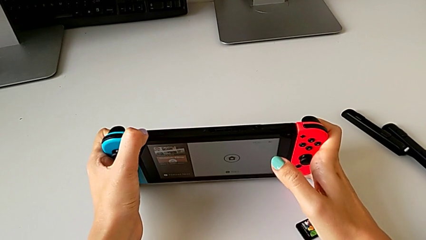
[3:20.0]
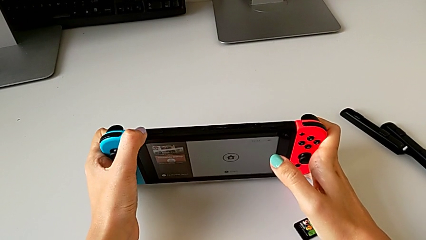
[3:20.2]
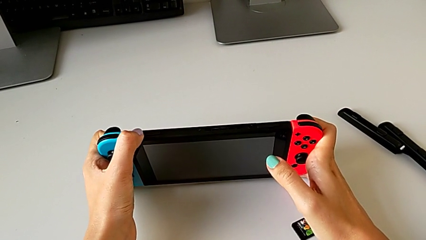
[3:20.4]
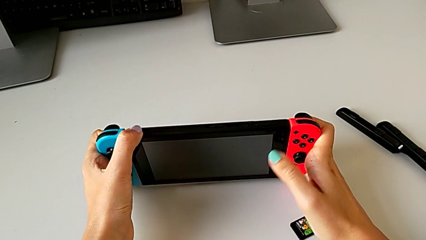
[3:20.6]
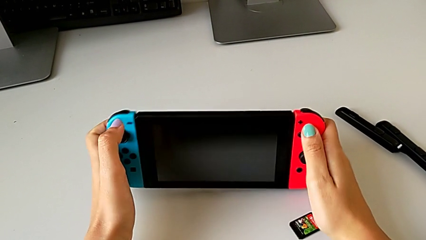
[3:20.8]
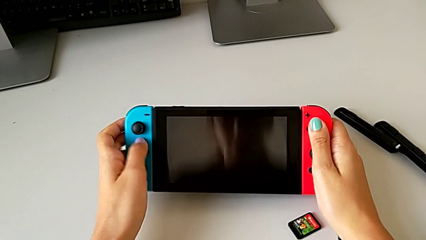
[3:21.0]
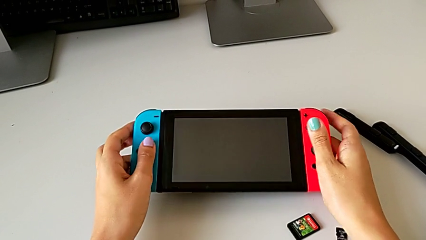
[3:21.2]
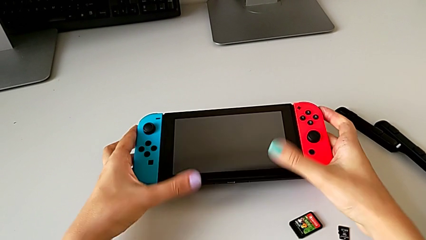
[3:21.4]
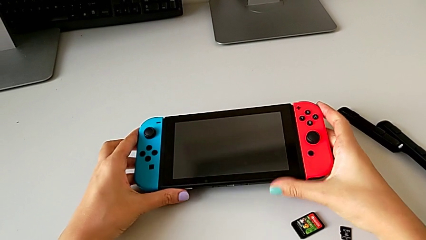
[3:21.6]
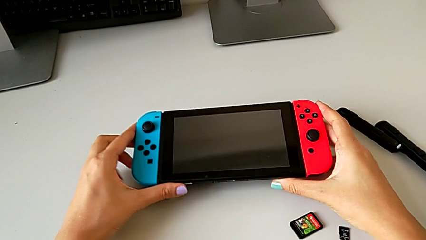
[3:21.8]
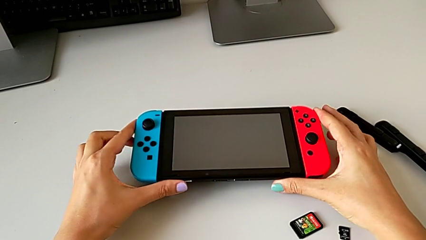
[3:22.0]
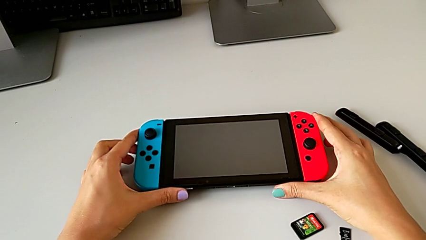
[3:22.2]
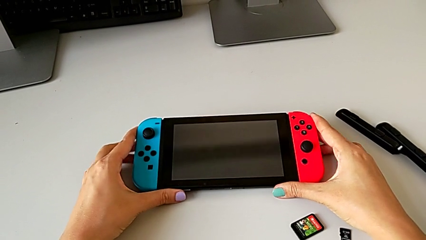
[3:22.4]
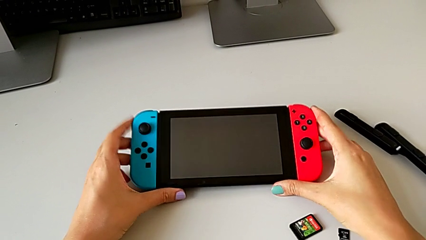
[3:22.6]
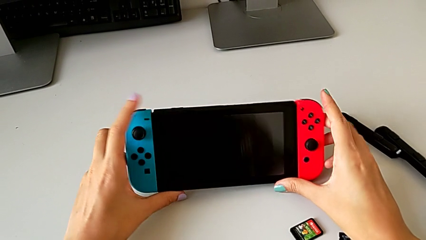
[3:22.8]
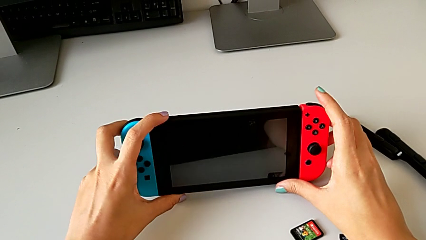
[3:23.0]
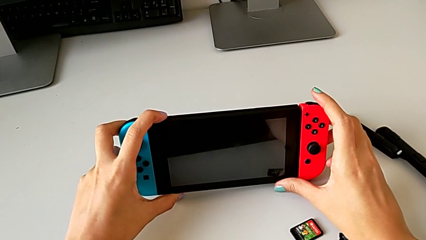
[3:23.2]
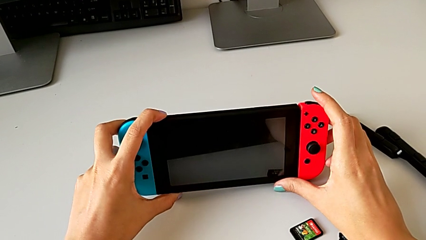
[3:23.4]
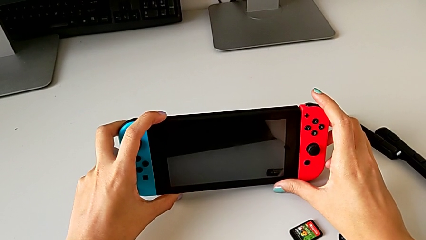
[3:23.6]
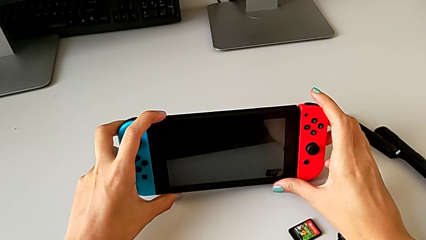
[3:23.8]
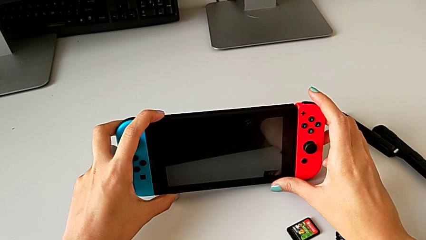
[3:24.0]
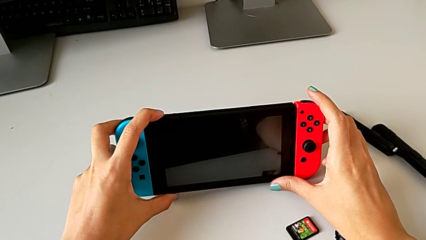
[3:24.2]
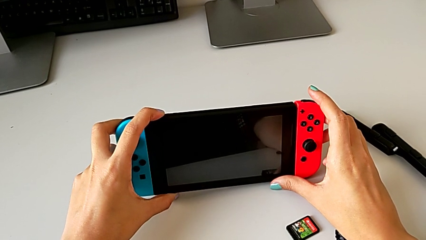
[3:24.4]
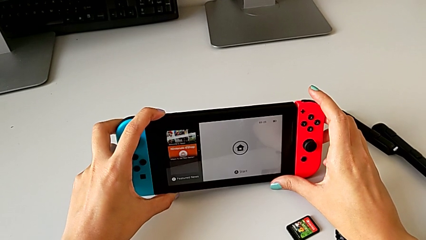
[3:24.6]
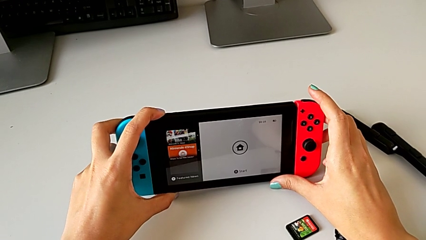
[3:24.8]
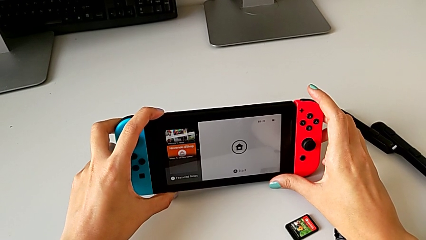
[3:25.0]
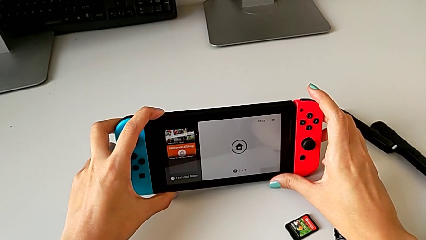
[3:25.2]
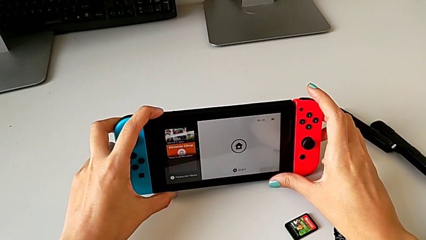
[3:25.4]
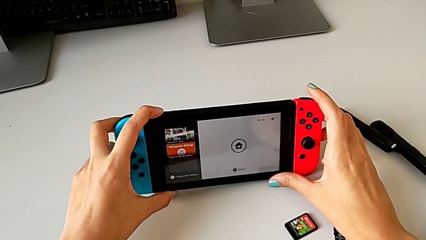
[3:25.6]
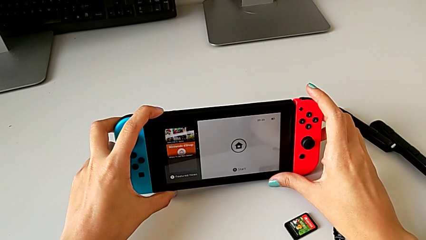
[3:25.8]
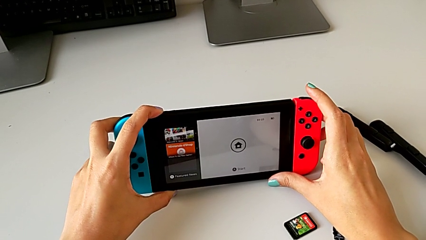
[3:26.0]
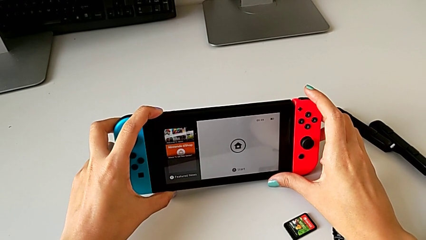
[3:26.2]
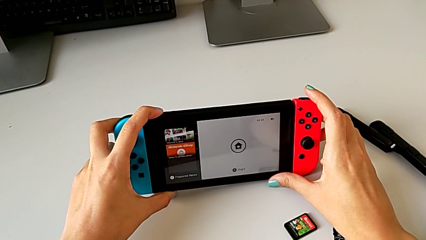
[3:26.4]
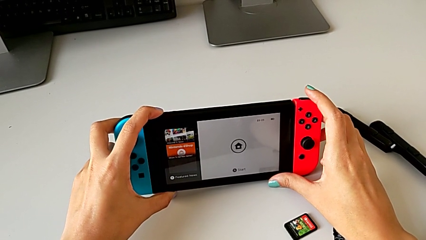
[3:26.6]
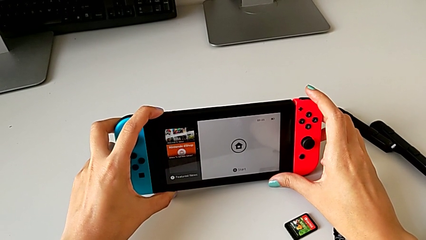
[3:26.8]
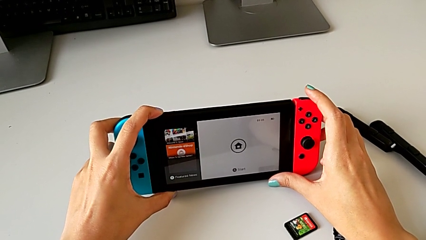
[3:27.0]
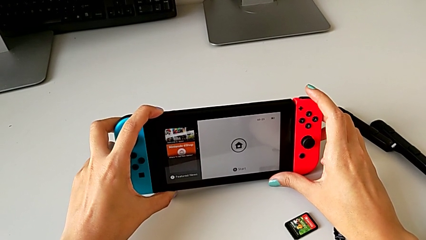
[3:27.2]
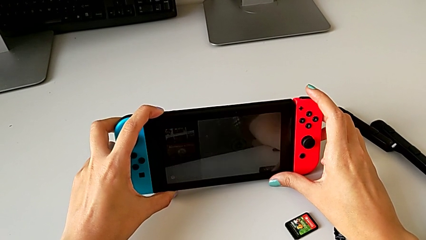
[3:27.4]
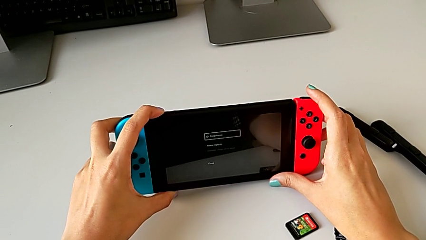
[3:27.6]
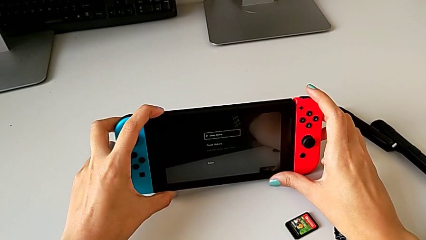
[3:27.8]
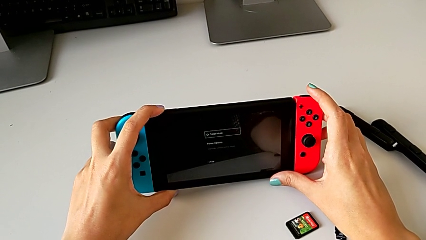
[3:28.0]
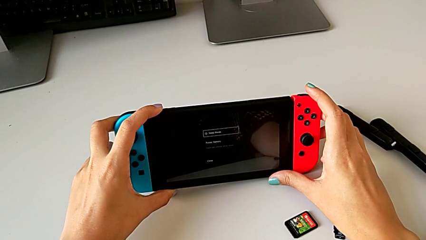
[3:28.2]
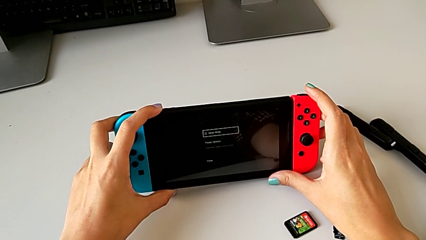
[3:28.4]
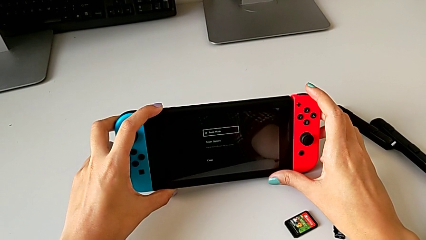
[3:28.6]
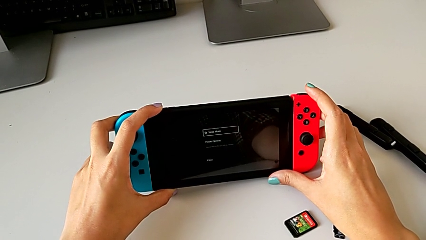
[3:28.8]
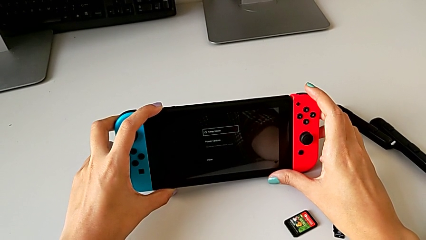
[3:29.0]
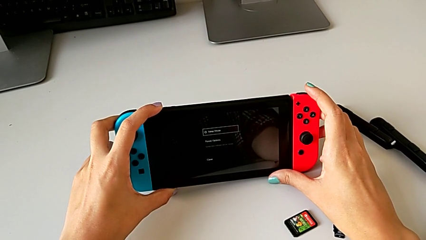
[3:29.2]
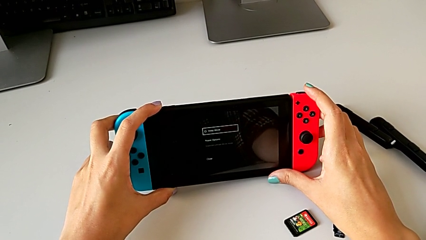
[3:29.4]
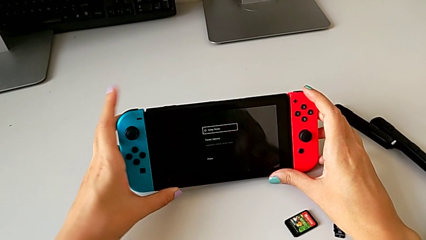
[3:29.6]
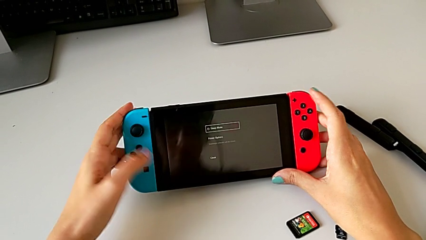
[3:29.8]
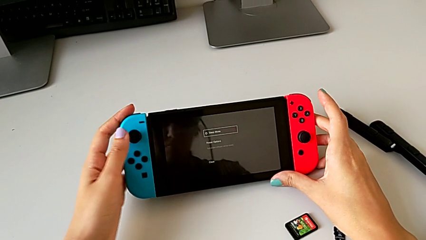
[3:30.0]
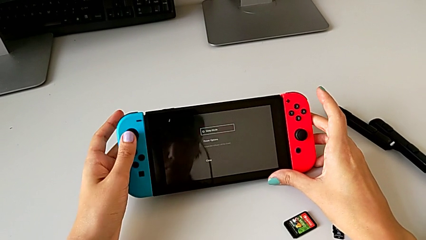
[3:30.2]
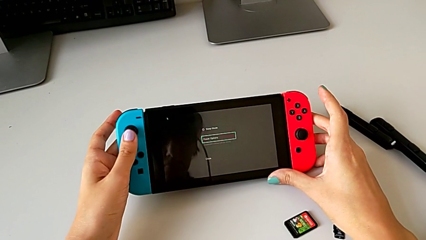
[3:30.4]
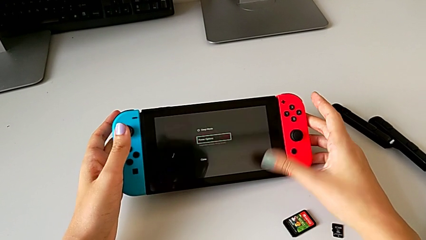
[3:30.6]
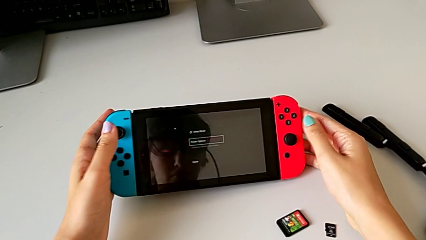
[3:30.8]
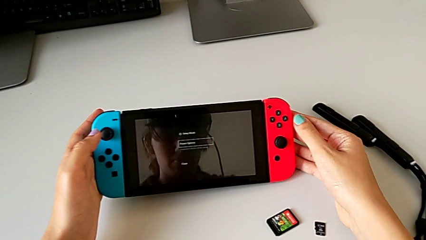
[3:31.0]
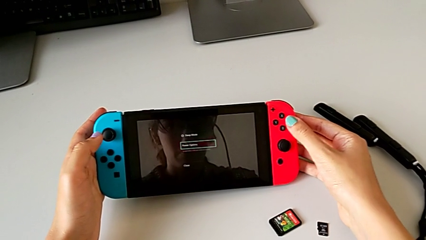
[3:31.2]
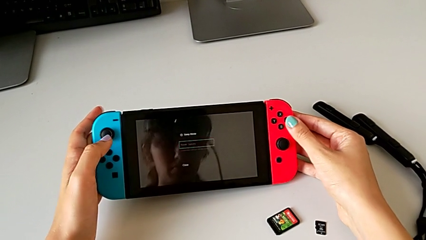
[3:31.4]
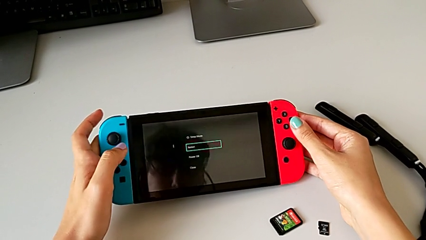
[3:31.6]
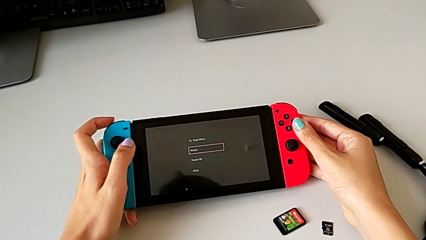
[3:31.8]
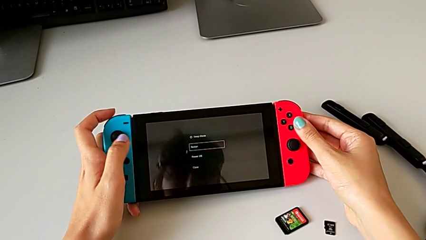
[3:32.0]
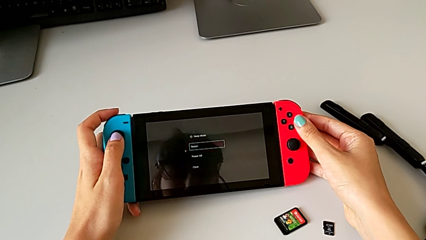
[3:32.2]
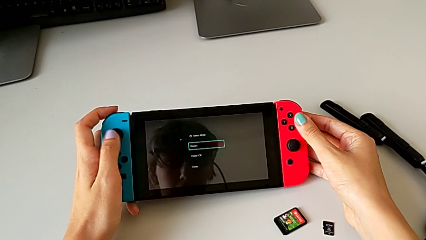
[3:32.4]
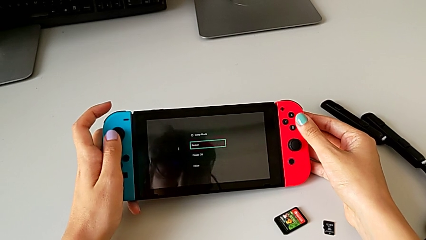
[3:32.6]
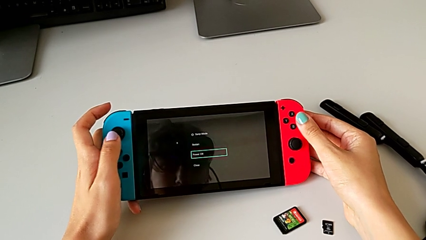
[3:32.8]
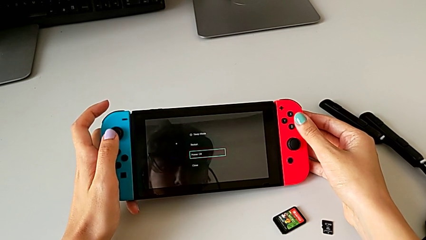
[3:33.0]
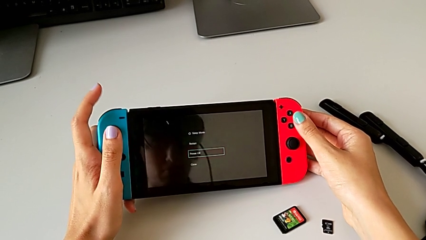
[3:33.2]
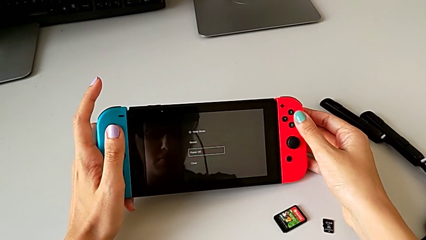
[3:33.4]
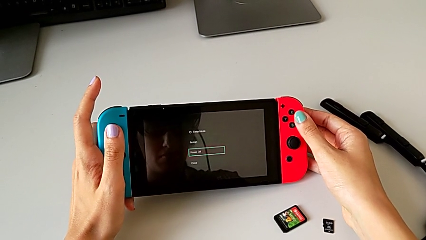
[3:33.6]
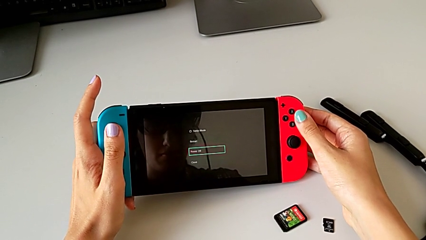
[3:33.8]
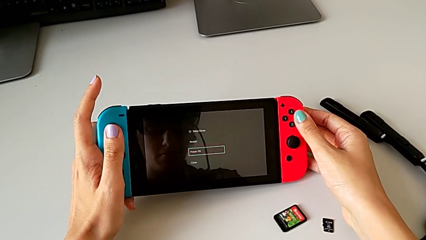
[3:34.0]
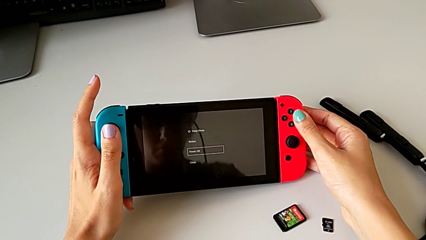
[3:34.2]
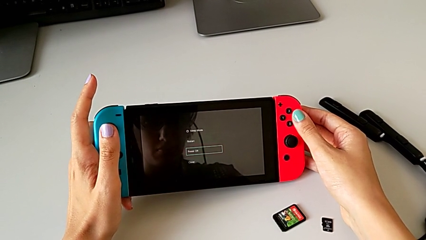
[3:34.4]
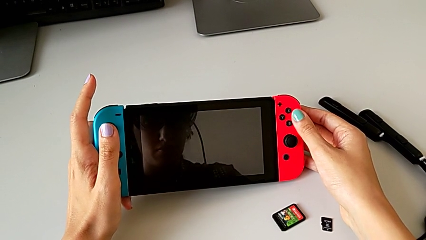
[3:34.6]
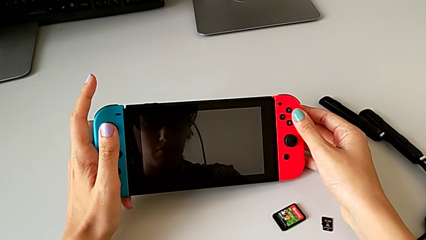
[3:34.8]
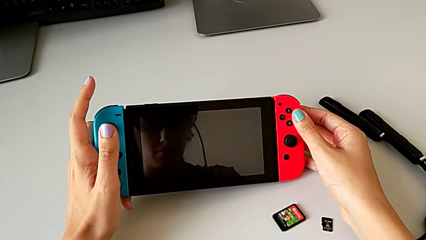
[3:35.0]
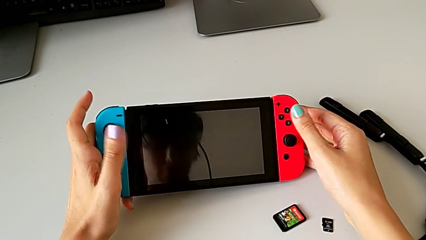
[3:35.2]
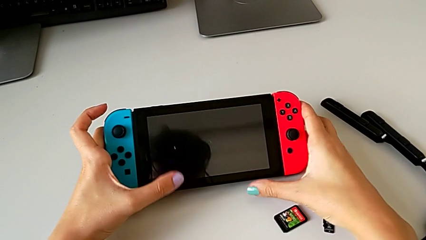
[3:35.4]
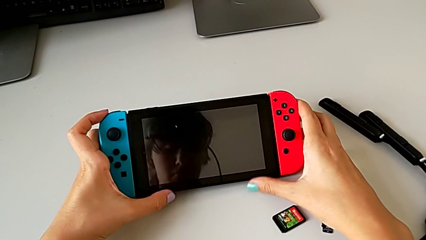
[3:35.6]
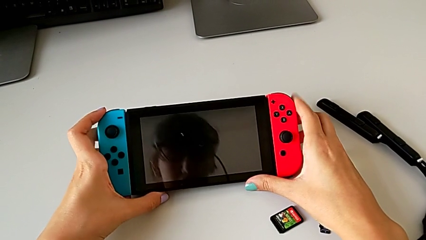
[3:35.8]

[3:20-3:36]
The camera wearer turns off the Nintendo Switch. They press the button twice, hold the button, grab the blue Joy-Con controller, hold the Joy-Con controller and press the red Joy-Con controller.
